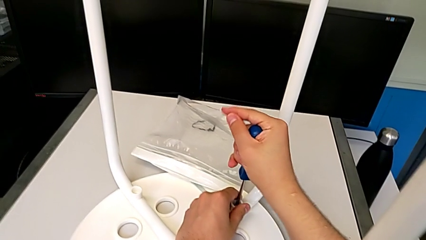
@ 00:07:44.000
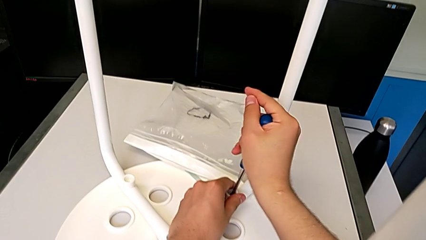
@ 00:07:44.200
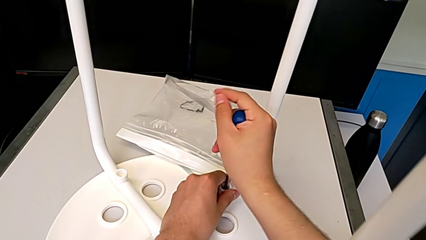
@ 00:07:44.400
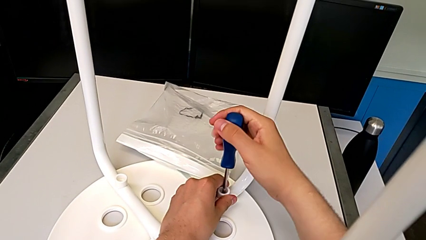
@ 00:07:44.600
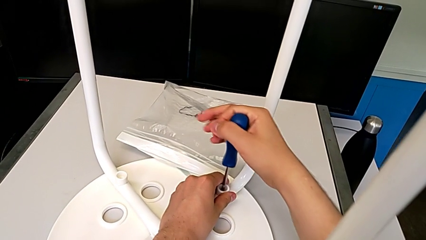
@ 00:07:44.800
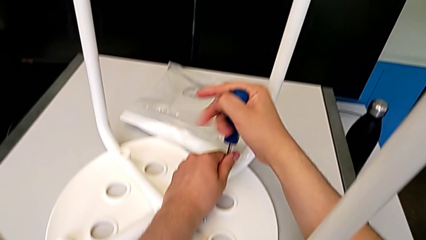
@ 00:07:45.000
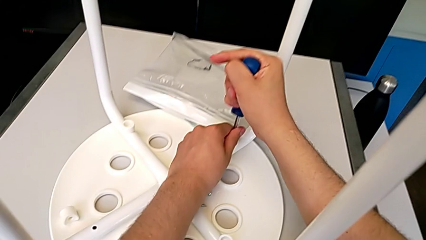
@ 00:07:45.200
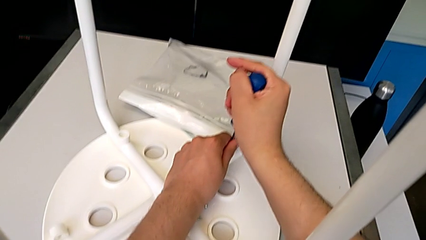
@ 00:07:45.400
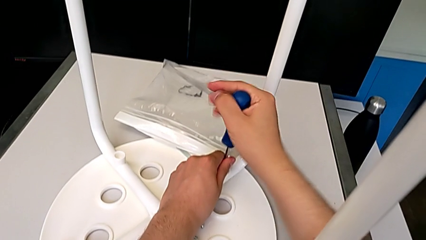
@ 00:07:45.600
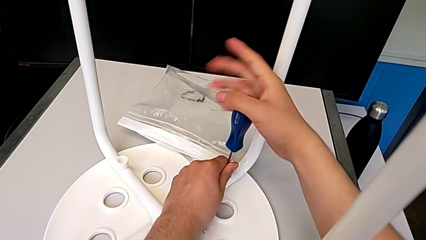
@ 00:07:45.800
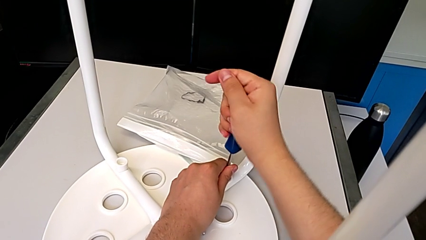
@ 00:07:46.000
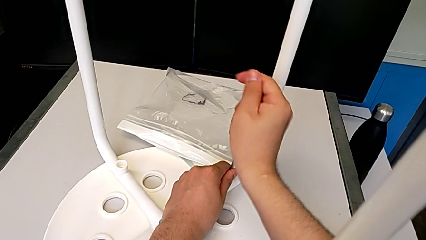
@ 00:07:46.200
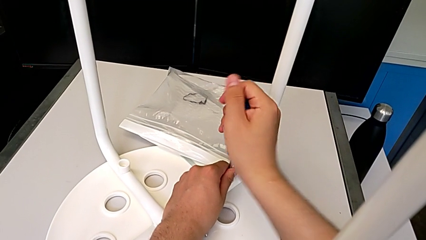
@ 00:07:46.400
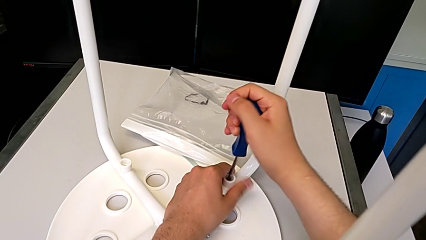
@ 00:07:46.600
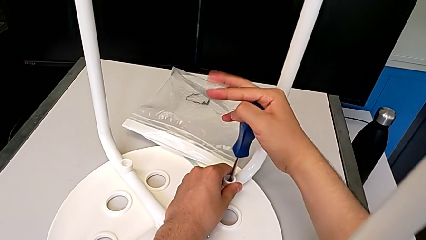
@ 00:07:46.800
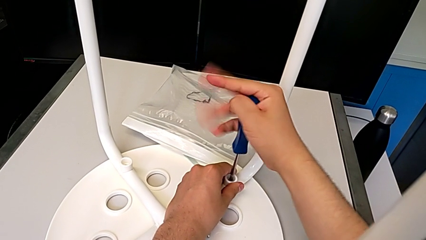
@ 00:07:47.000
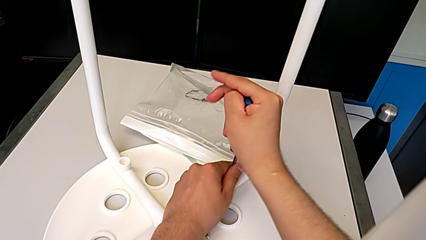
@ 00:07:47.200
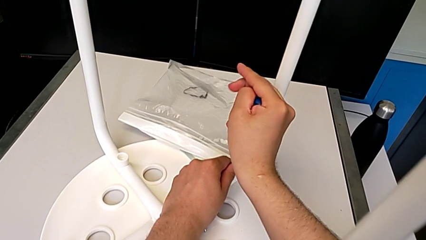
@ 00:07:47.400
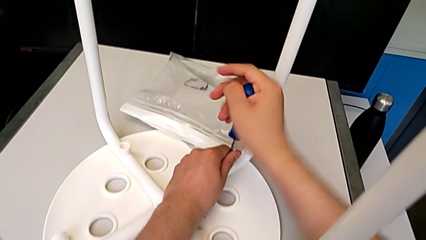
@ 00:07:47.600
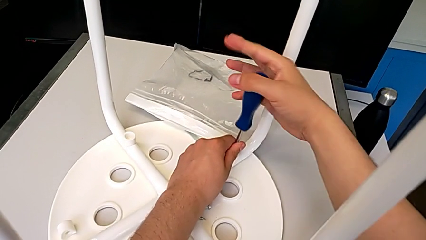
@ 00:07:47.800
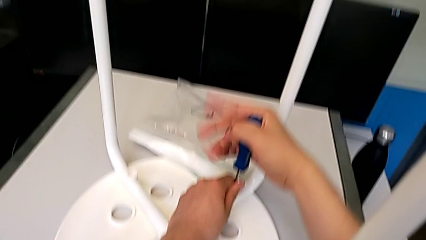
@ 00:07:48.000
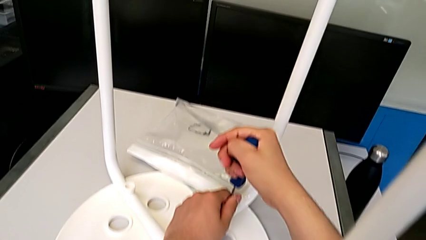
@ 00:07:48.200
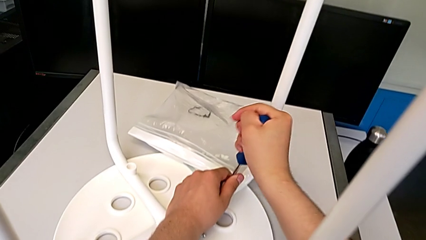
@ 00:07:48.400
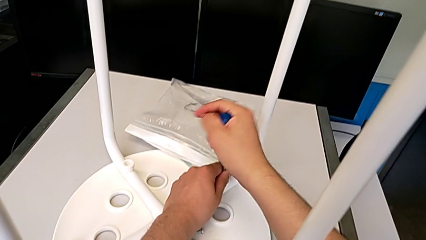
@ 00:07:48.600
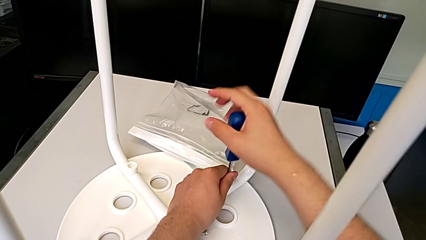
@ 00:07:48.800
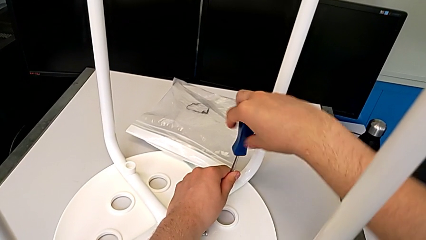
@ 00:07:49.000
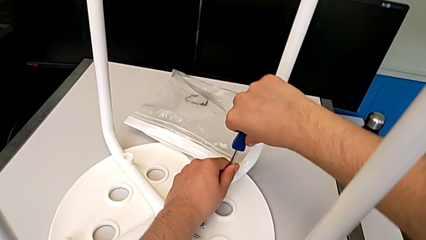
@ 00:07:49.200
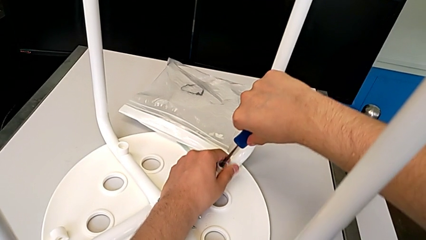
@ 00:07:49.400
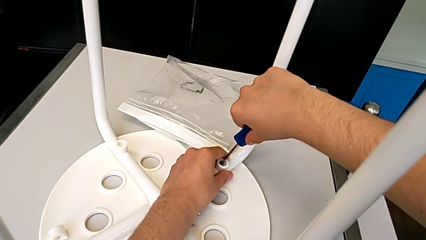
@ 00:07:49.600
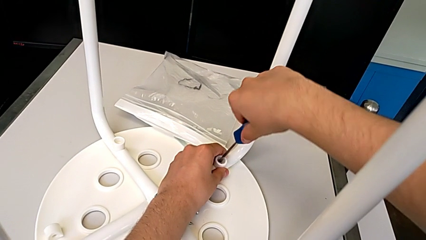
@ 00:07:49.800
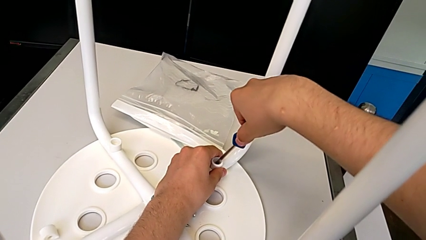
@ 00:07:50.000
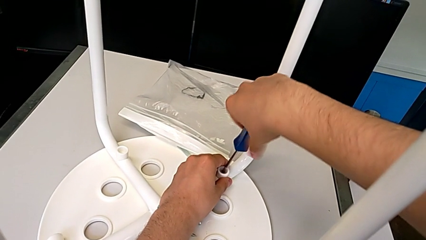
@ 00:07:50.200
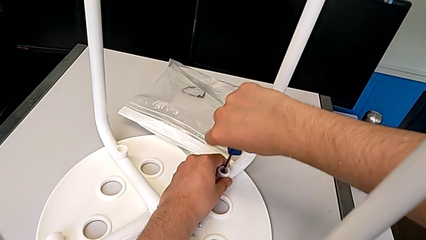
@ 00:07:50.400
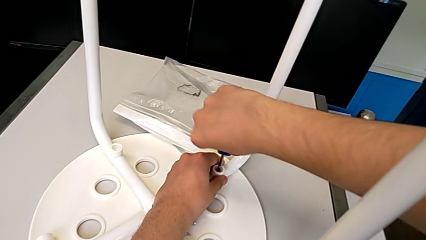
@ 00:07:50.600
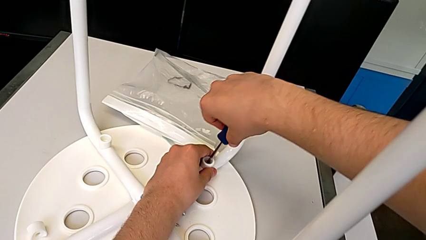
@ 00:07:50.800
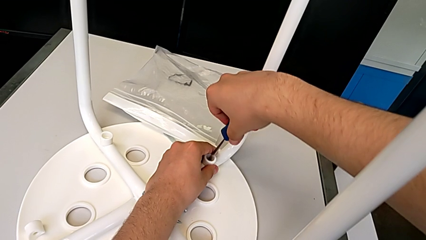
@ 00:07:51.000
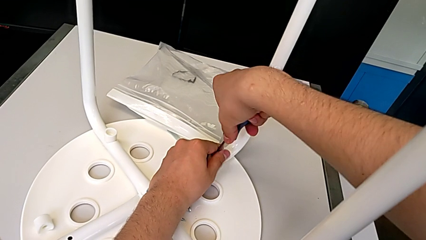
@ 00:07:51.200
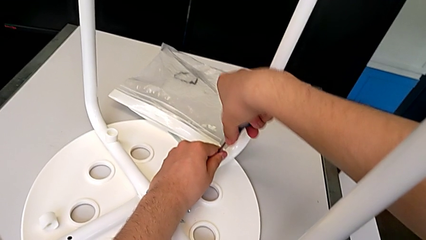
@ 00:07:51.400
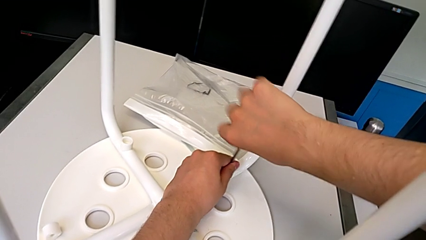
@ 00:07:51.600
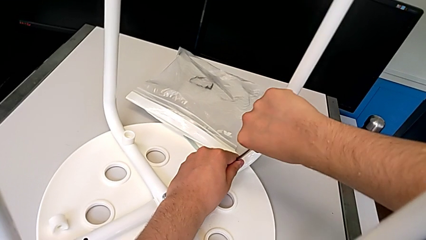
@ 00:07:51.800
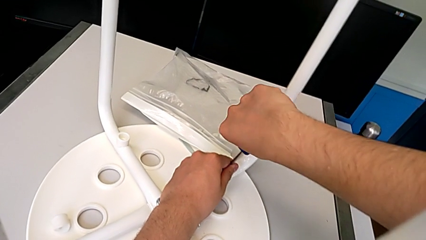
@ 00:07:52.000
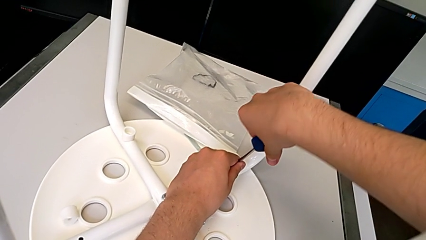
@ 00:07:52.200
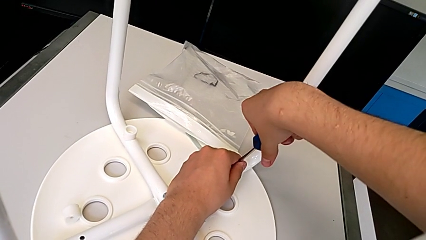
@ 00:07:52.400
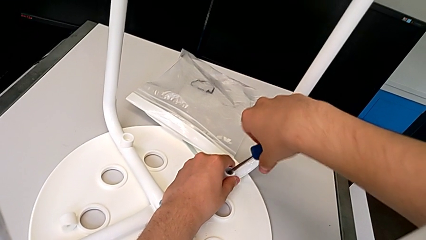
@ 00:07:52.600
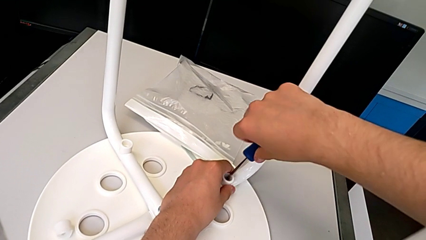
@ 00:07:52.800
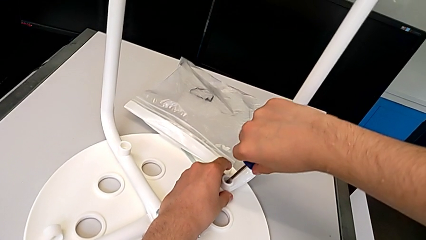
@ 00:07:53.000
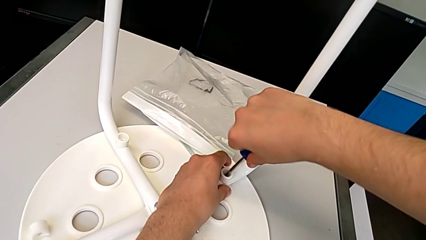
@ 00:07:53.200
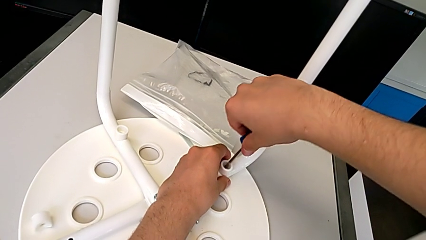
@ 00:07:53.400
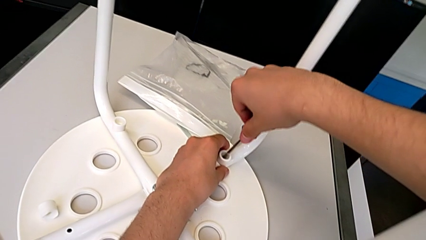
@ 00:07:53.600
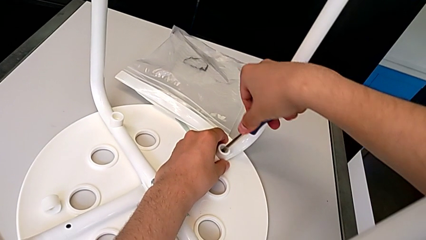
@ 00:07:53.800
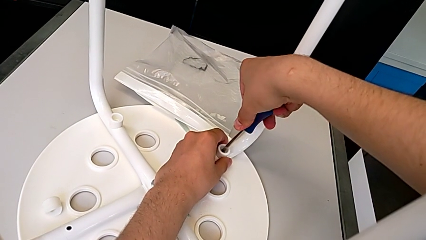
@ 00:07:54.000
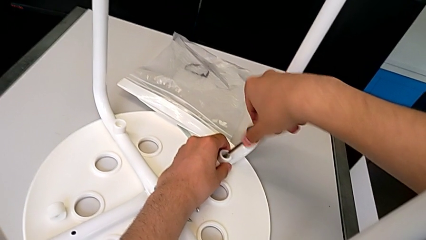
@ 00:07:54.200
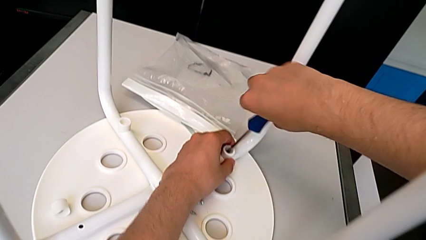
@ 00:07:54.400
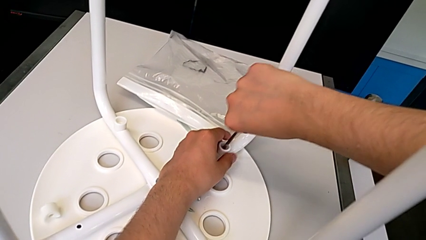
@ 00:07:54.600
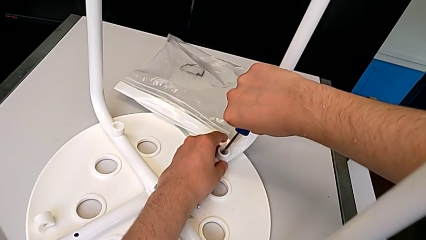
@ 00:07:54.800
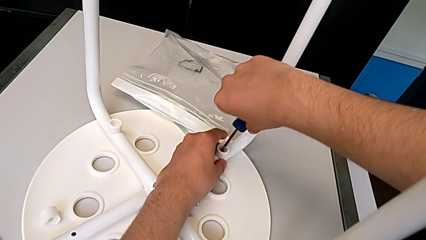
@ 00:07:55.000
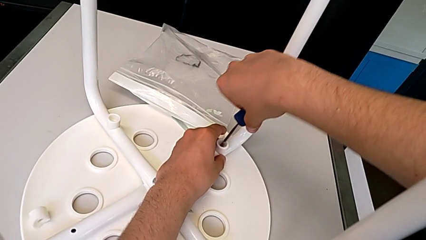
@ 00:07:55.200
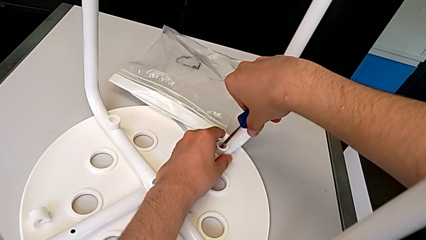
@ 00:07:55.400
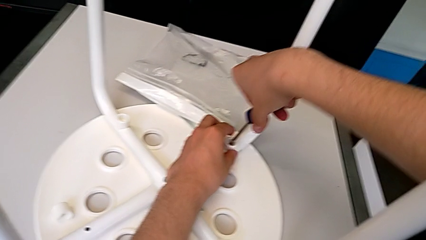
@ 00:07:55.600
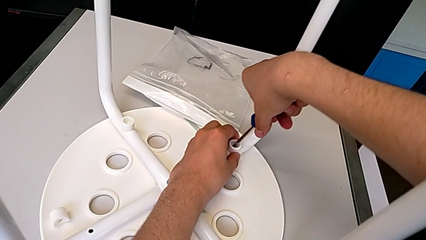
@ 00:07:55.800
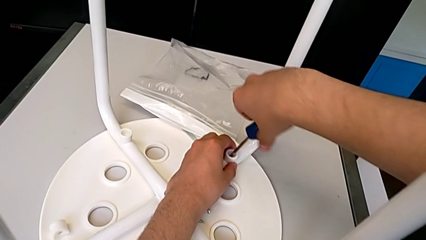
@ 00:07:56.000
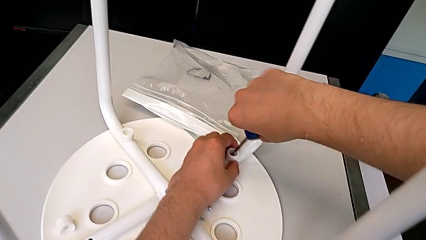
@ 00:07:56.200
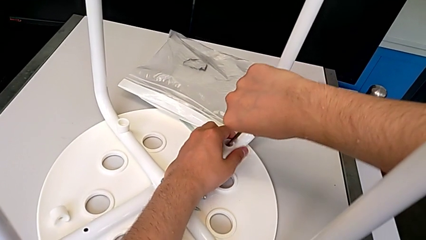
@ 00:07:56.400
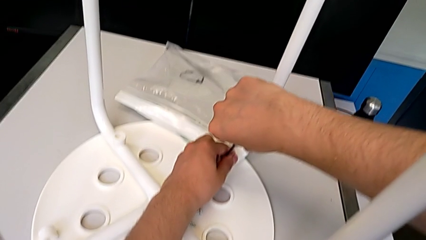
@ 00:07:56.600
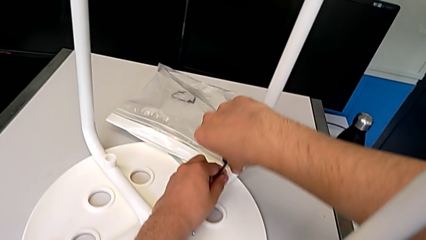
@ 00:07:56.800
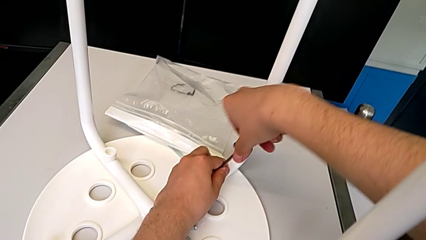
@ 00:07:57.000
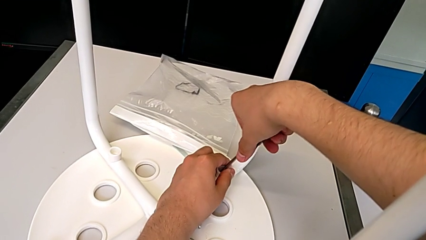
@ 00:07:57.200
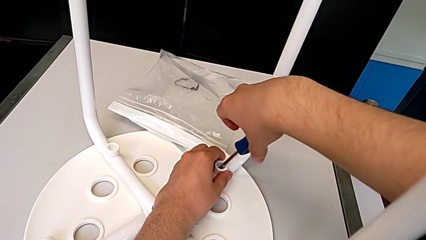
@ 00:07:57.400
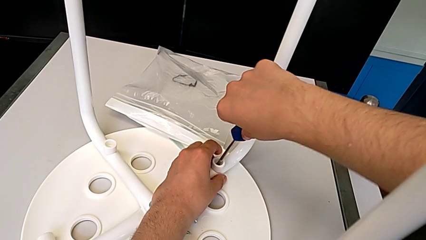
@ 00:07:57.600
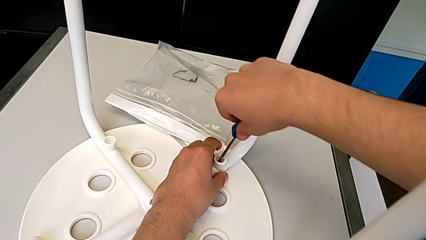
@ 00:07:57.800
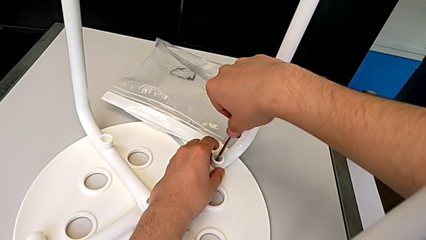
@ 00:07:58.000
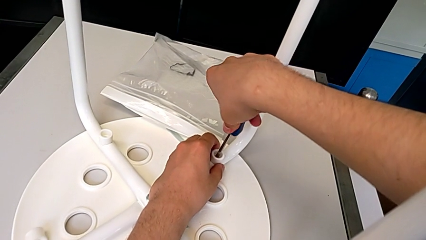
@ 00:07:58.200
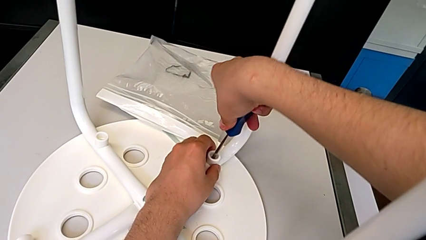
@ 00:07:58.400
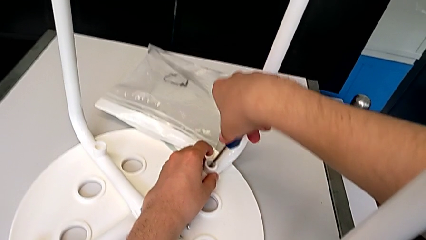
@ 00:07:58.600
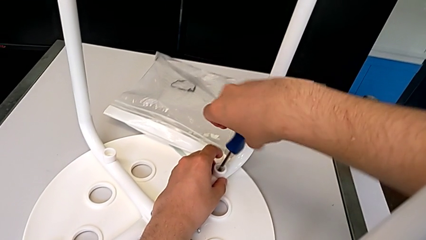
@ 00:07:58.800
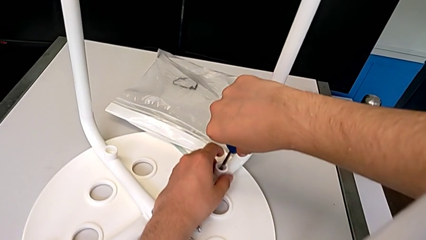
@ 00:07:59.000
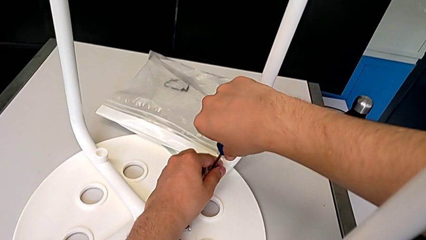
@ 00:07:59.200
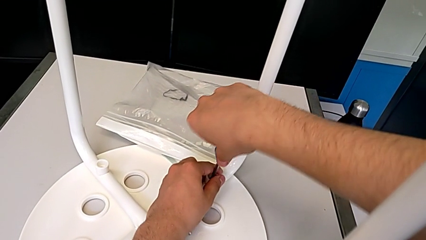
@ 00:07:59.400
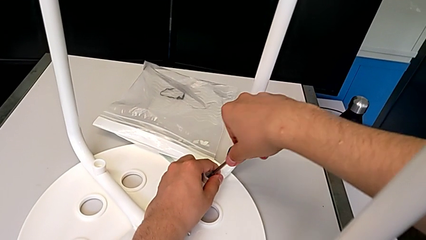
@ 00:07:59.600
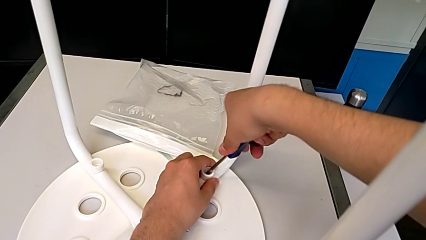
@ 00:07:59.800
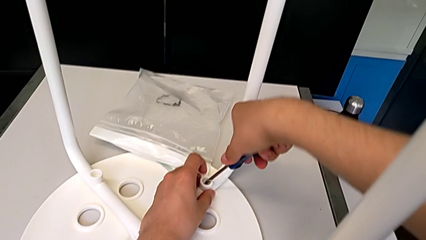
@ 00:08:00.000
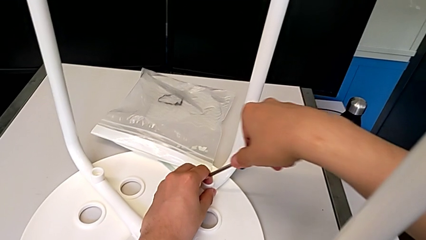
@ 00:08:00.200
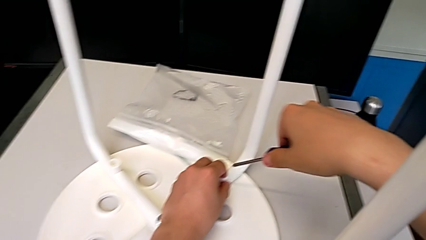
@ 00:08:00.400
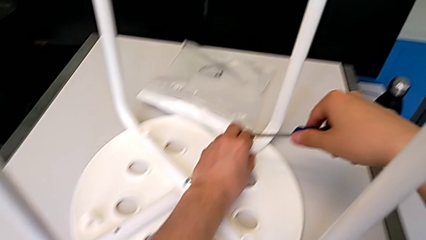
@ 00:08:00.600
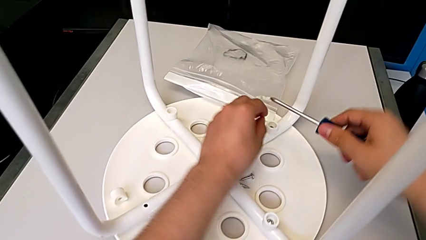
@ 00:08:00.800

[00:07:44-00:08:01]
The camera wearer is screwing the second leg of the chair. They keep screwing the second leg.
